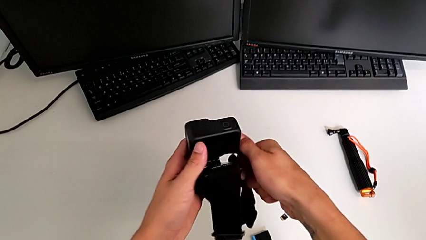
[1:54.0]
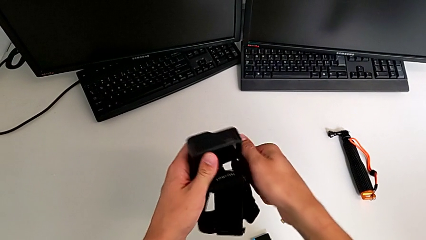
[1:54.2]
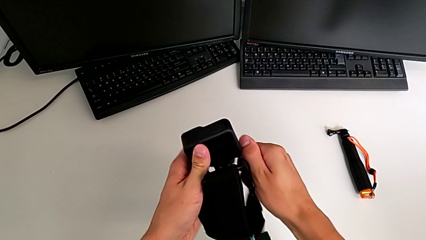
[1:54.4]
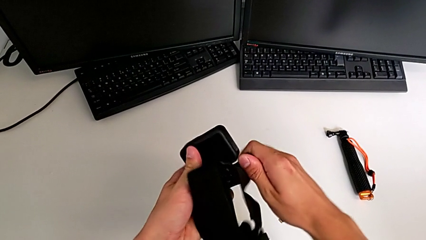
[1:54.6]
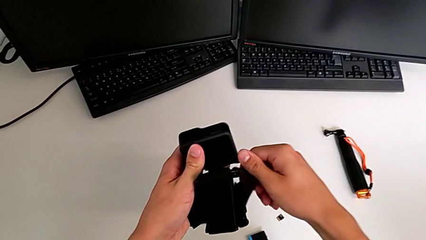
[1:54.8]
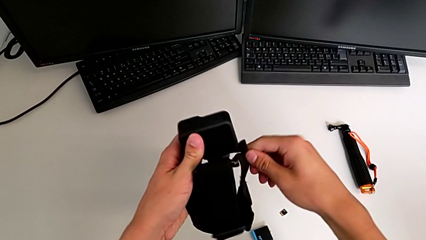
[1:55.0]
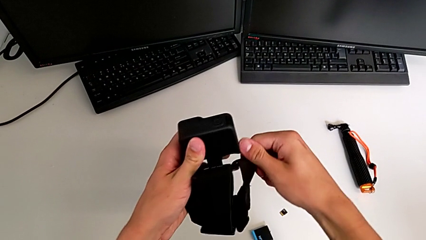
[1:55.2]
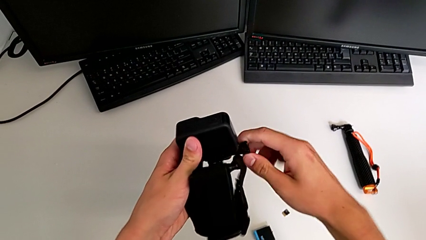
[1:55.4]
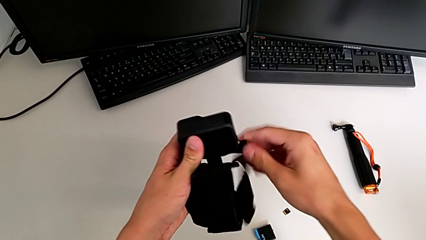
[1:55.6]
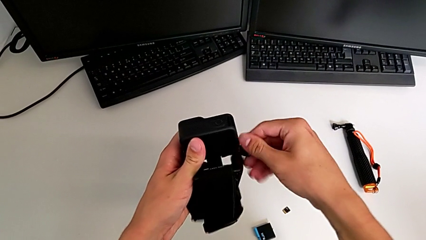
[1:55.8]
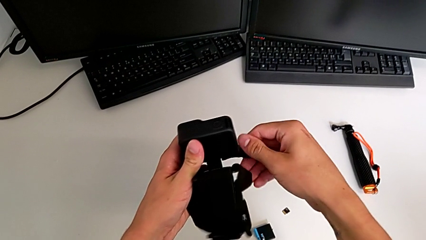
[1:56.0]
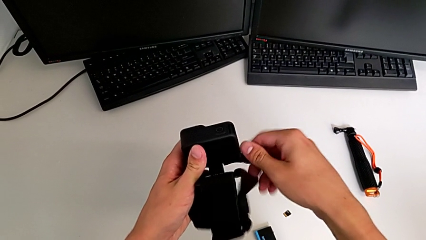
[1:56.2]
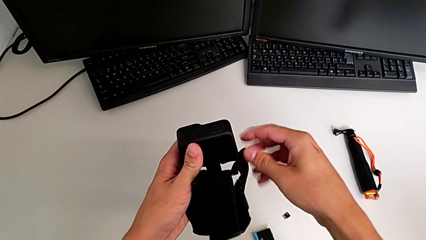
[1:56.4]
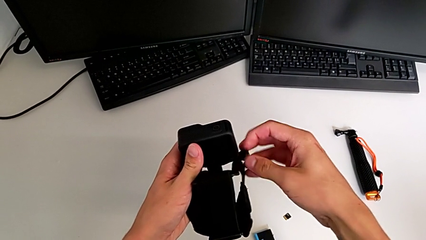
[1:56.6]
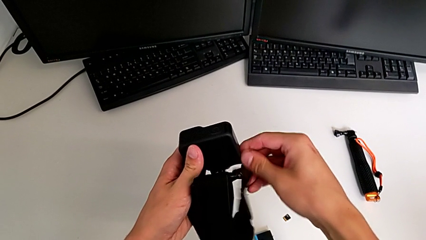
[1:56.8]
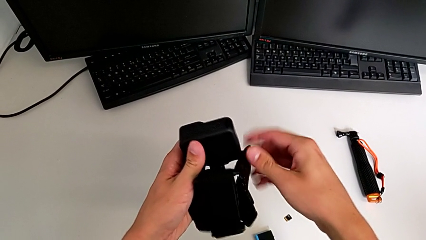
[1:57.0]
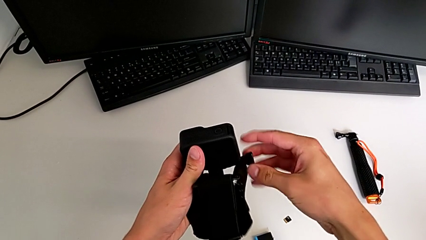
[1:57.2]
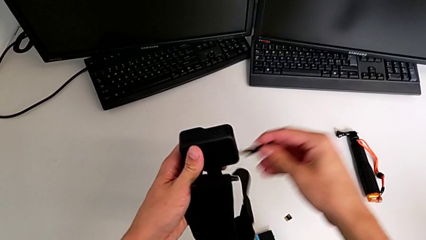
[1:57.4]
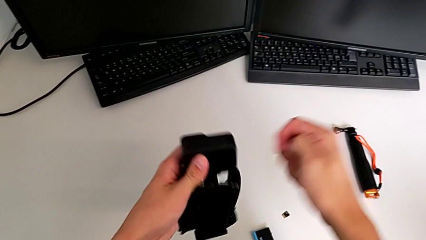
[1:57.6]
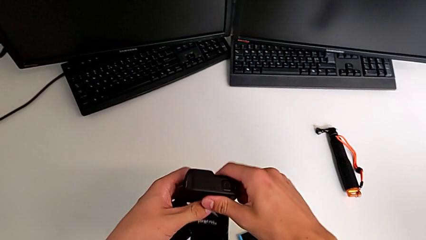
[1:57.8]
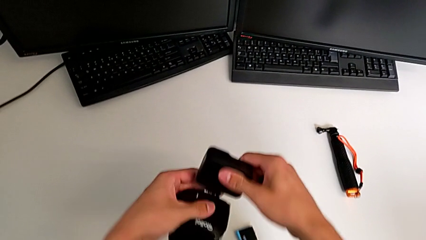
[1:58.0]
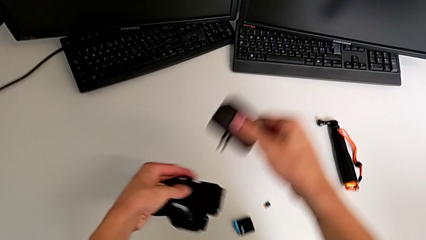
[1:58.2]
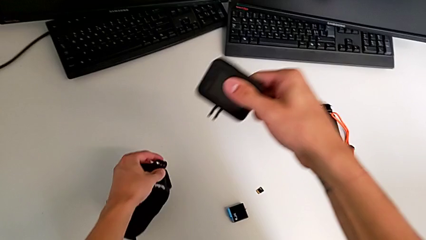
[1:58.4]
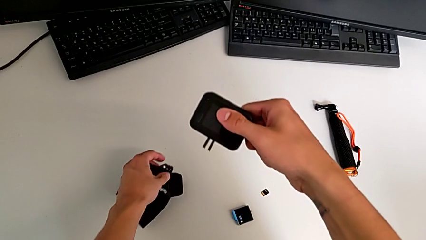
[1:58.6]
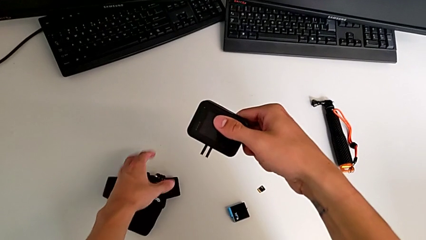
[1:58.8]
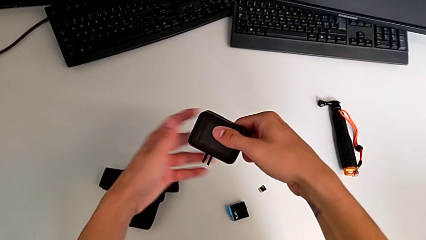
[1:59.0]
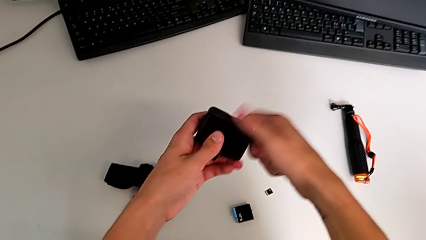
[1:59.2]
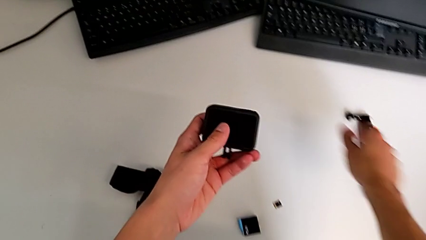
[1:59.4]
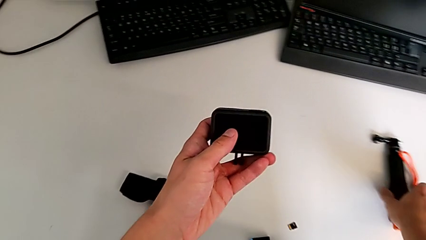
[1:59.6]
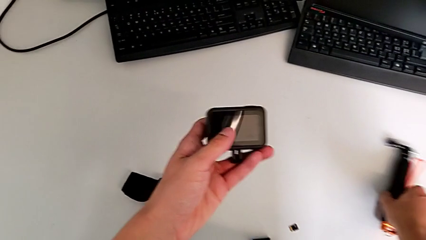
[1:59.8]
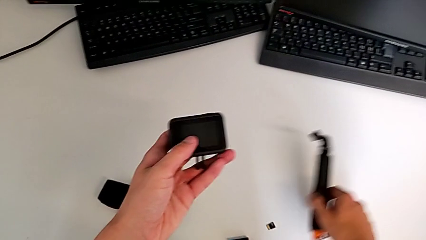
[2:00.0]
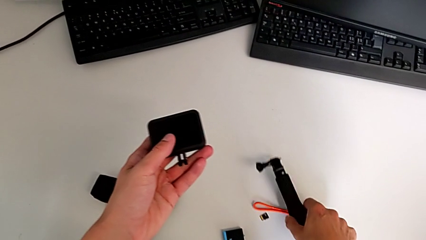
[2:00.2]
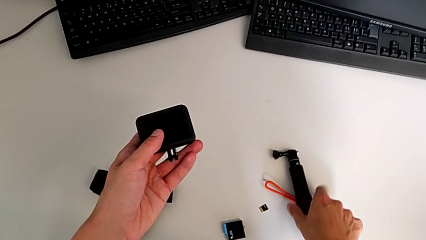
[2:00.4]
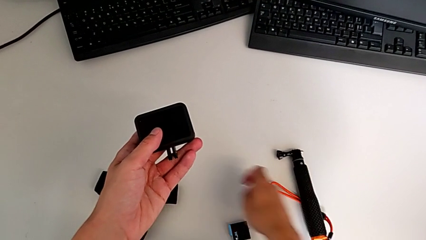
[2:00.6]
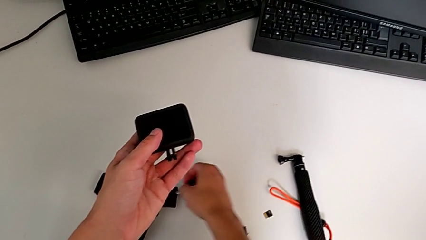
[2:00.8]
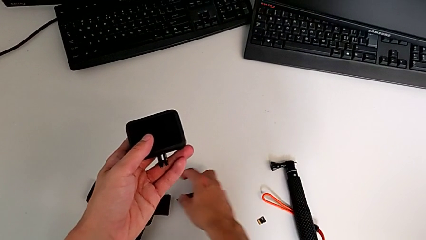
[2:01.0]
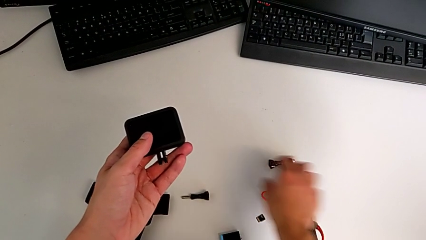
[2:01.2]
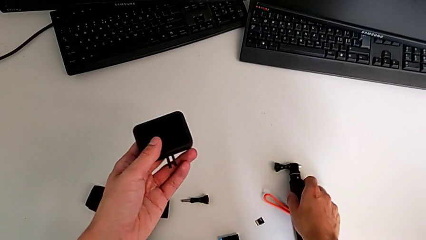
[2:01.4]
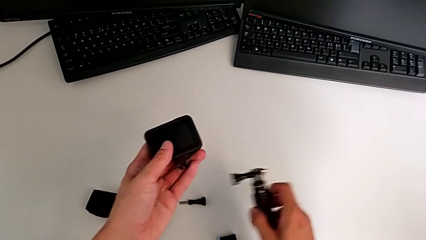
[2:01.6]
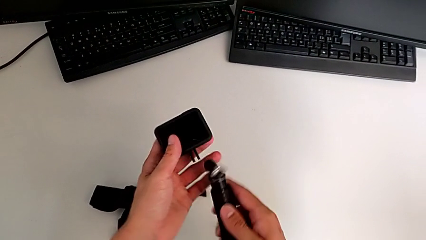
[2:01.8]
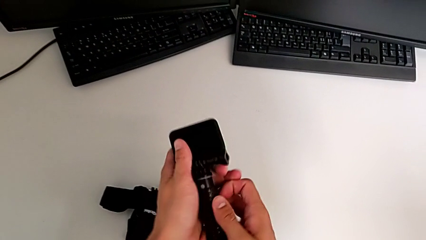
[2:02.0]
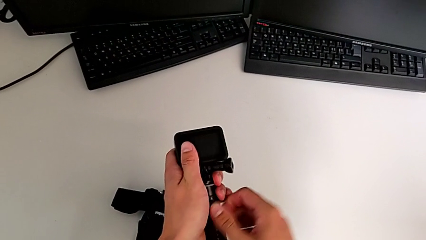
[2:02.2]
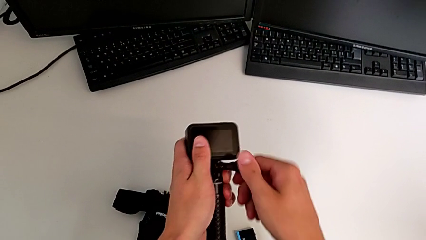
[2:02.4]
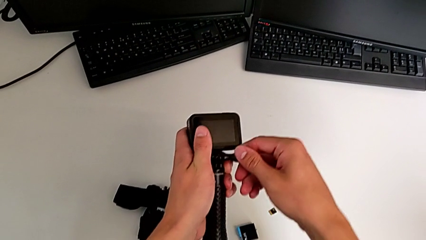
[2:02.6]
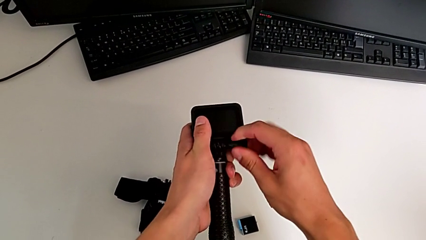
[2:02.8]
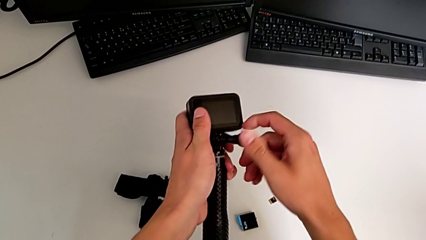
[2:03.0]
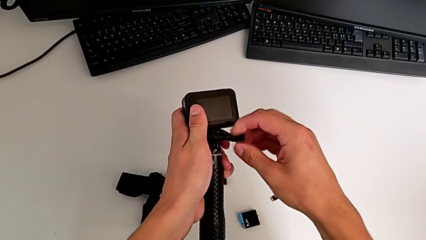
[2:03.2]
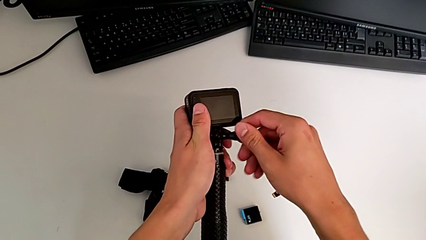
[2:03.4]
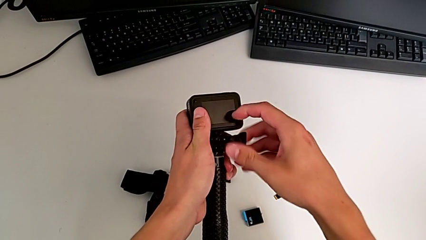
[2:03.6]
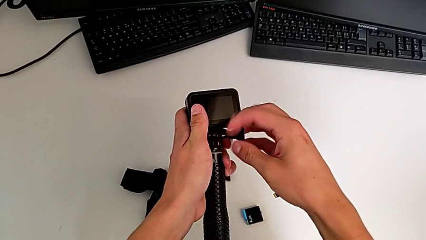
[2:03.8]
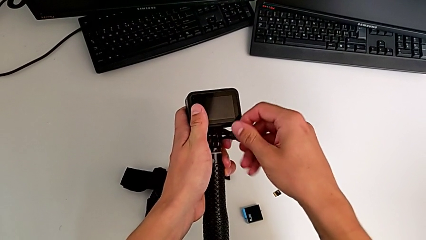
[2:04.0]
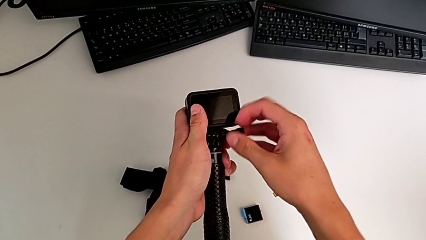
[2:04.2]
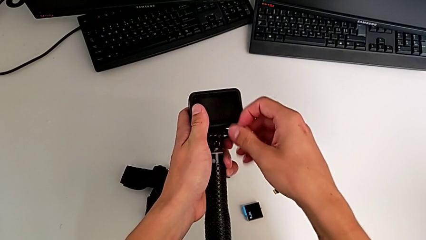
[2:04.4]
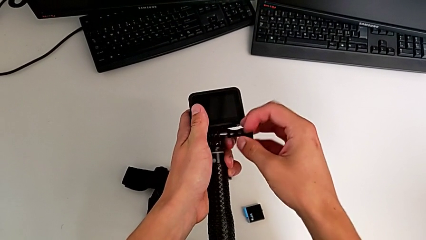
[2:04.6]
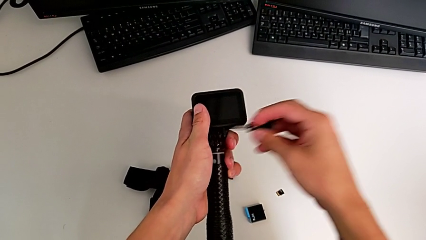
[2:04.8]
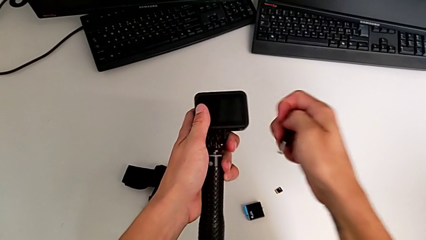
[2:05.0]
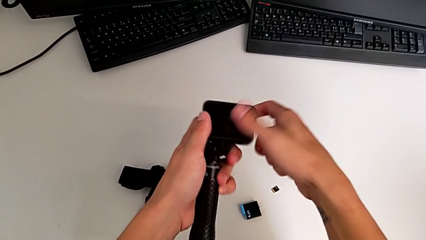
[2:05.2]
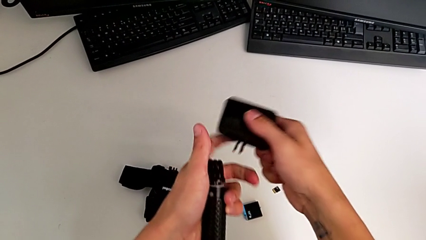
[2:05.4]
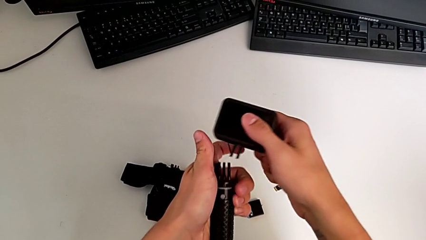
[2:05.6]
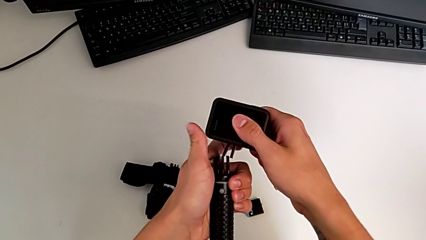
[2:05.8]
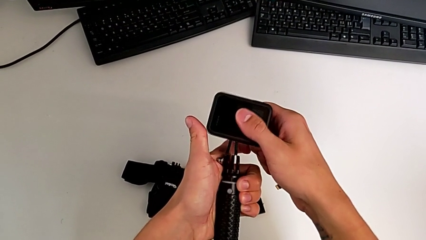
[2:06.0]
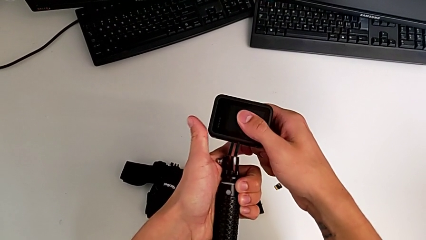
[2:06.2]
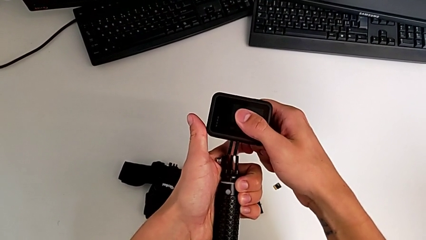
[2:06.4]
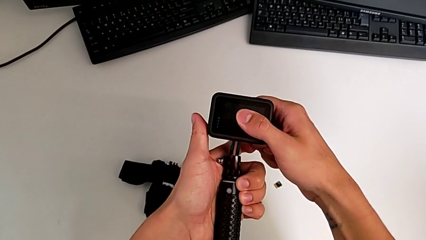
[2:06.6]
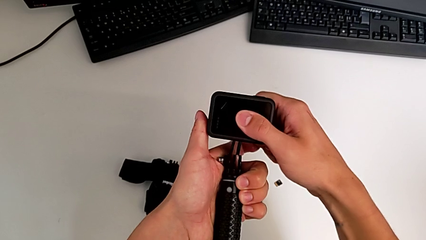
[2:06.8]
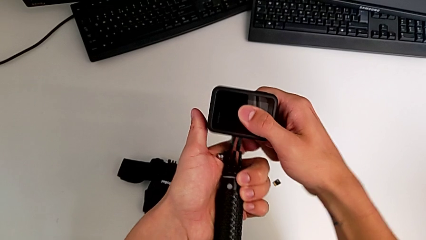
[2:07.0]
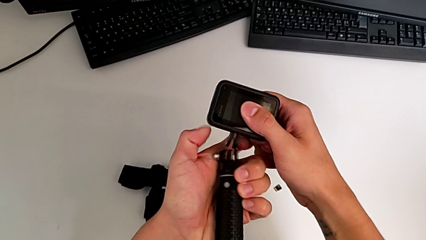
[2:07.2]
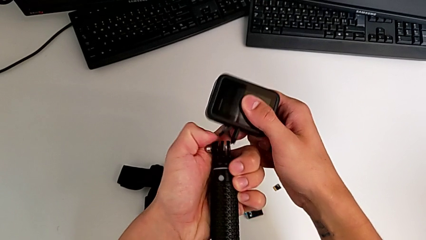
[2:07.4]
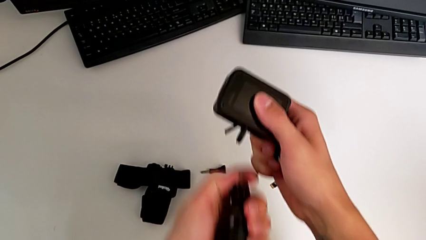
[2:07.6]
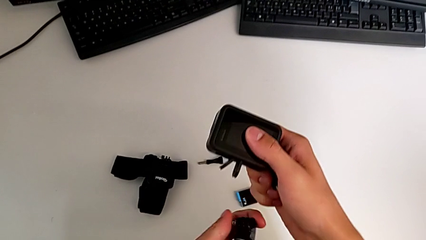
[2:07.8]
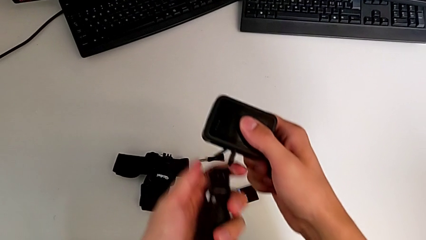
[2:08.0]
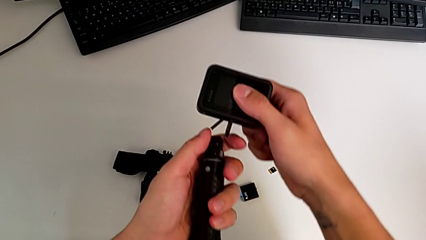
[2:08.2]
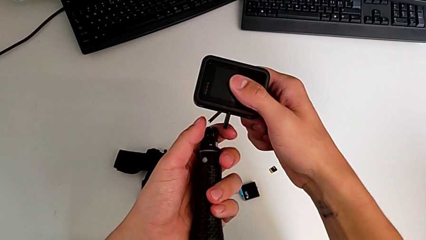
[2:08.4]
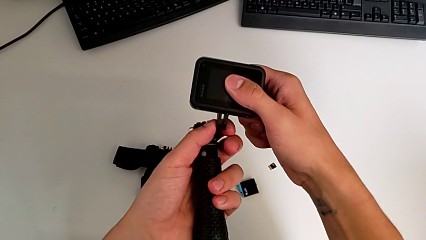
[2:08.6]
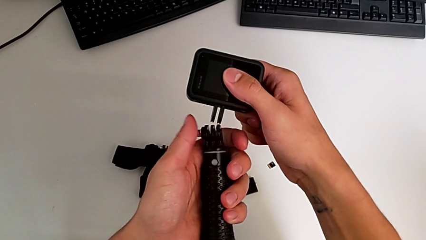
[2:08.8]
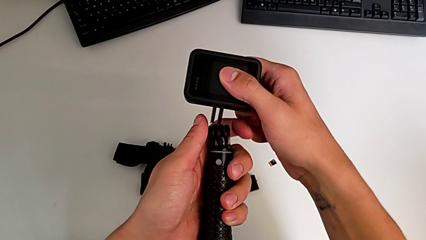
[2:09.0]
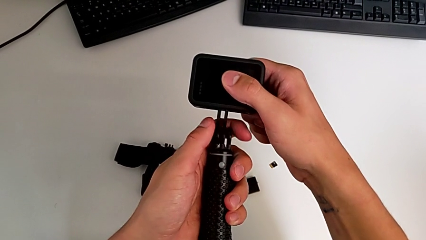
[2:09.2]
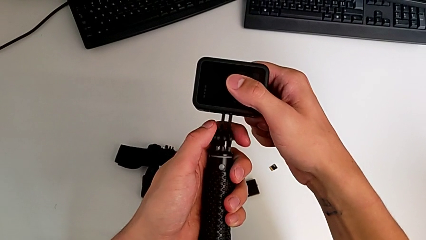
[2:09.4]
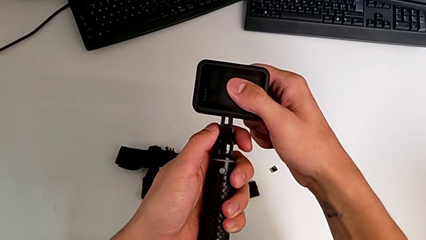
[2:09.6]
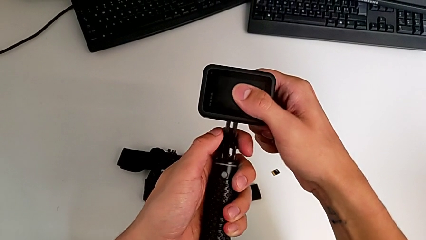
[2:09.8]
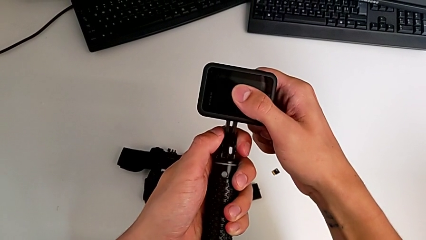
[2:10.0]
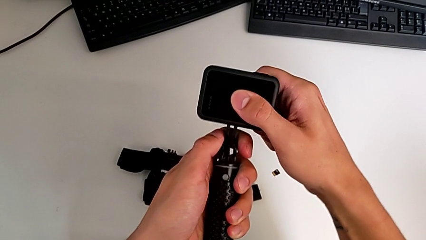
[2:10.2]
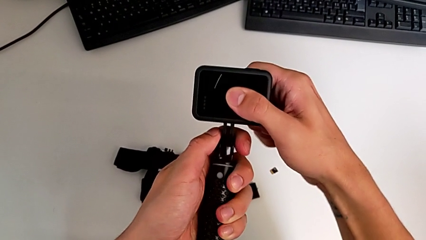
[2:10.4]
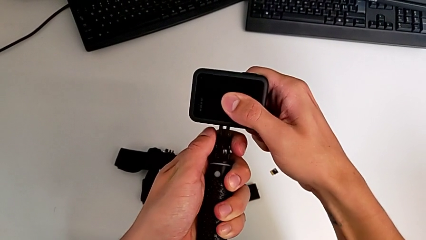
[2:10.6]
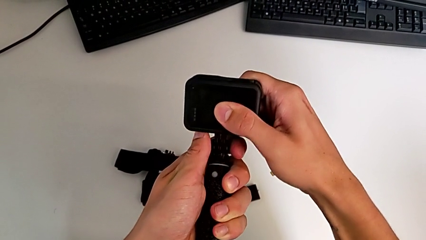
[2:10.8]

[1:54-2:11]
The camera wearer is exchanging the strap for the handheld grip. They unscrew the screw, unscrew the GoPro, place the strap, place the handheld grip, grab the tripod, unscrew the handheld grip, unscrew the GoPro and assemble it.
